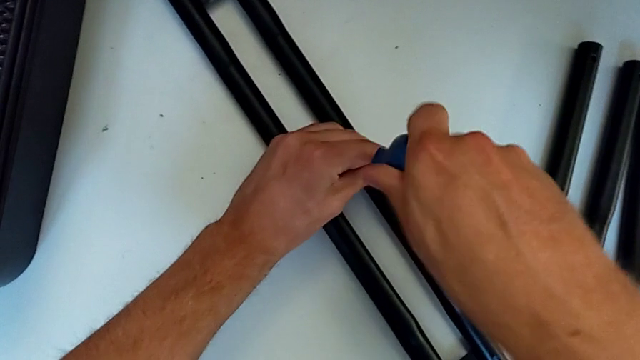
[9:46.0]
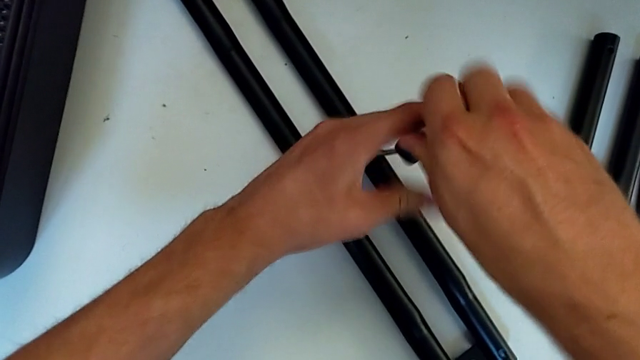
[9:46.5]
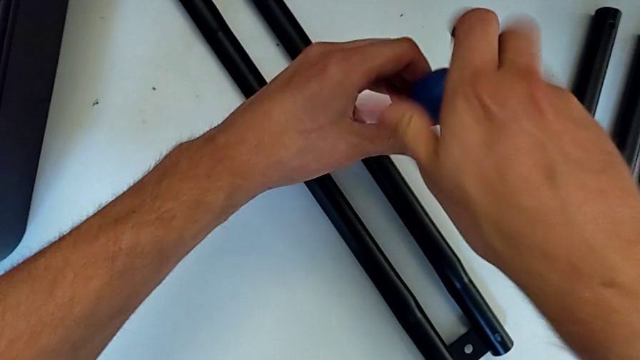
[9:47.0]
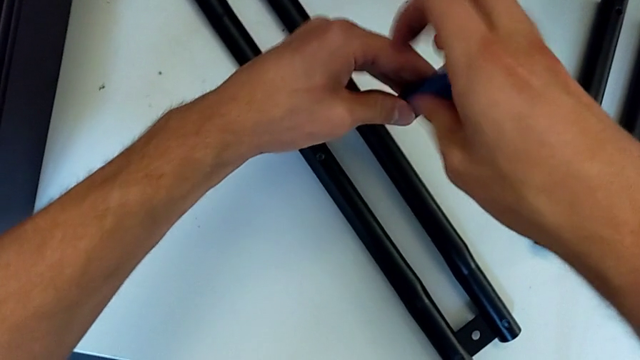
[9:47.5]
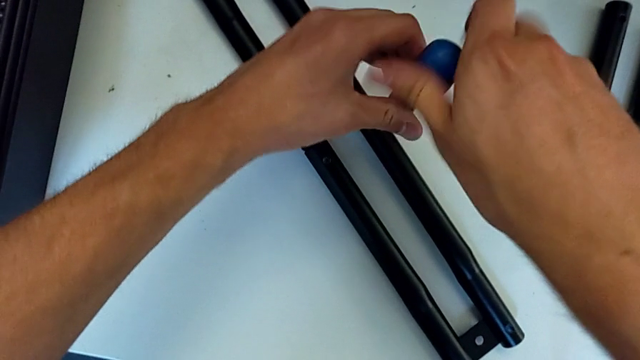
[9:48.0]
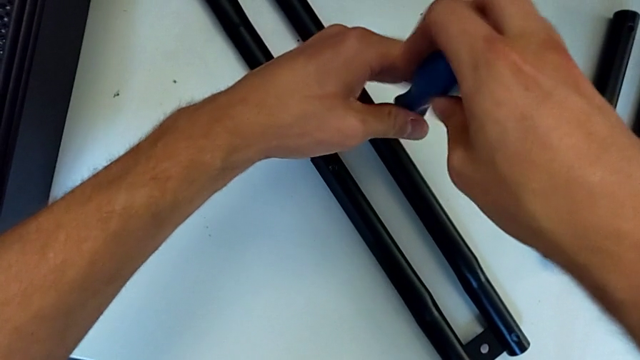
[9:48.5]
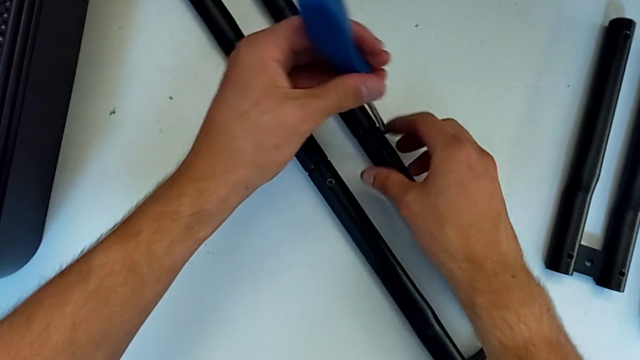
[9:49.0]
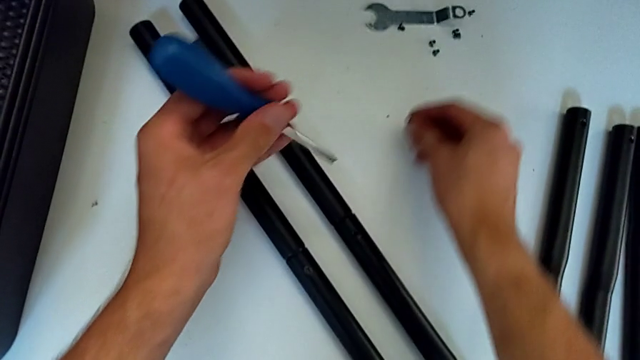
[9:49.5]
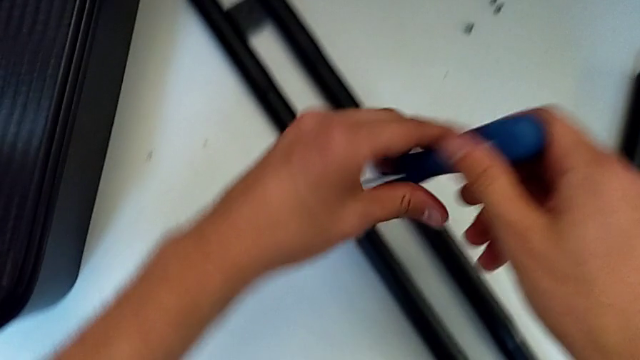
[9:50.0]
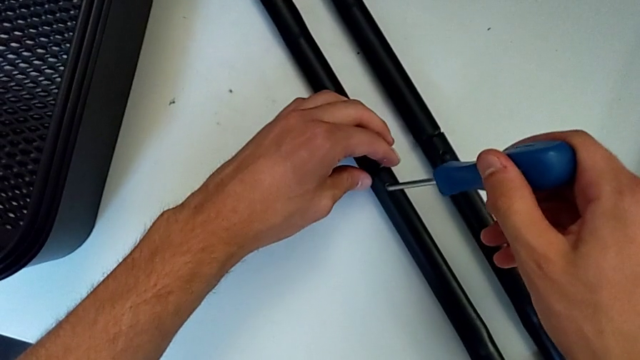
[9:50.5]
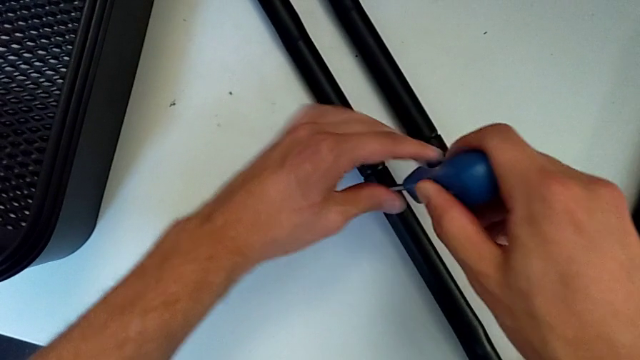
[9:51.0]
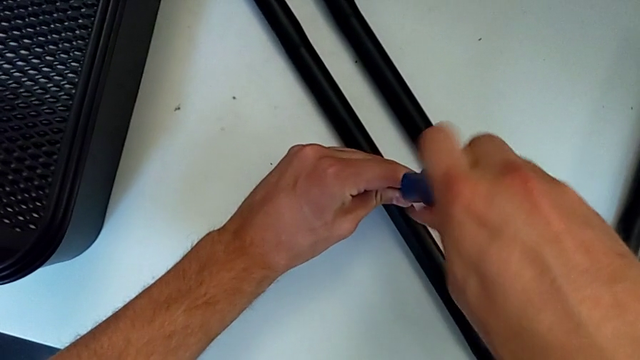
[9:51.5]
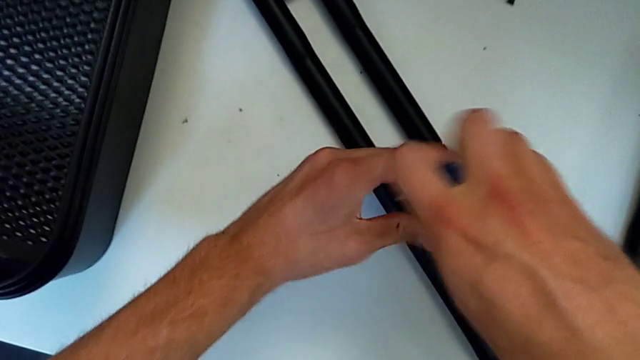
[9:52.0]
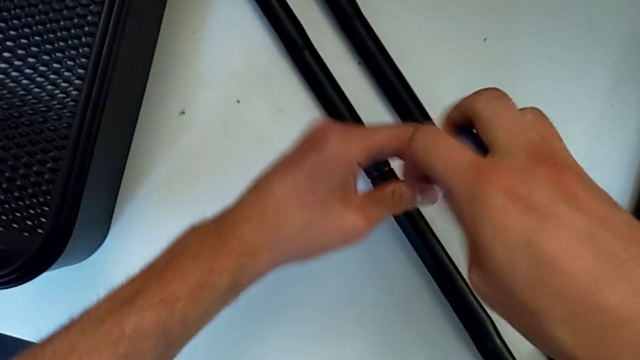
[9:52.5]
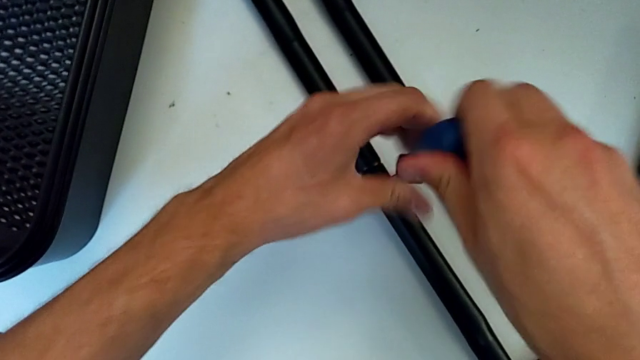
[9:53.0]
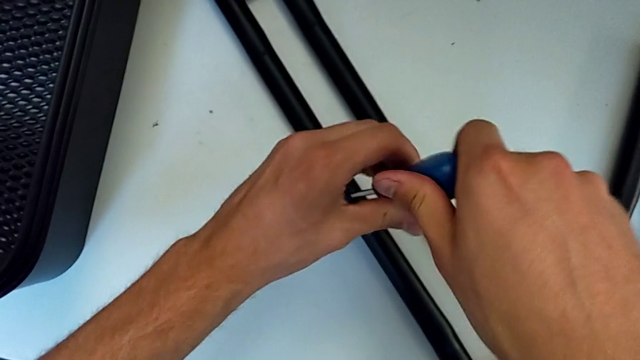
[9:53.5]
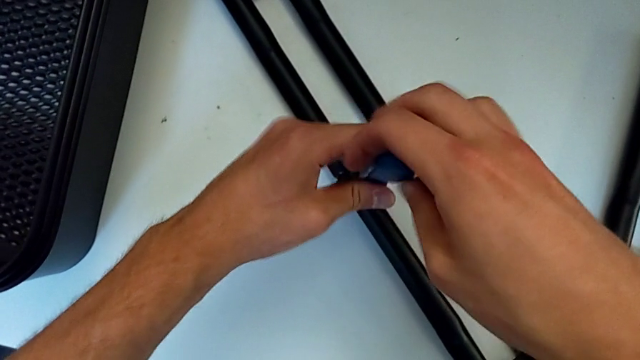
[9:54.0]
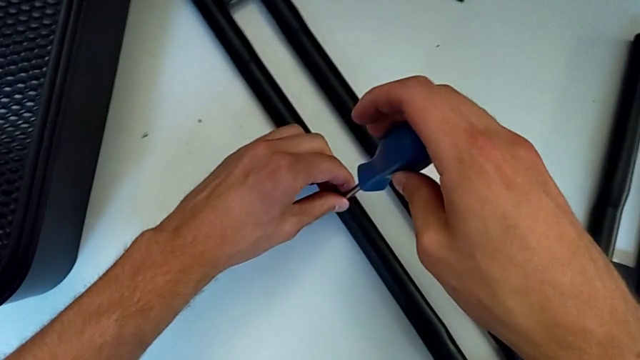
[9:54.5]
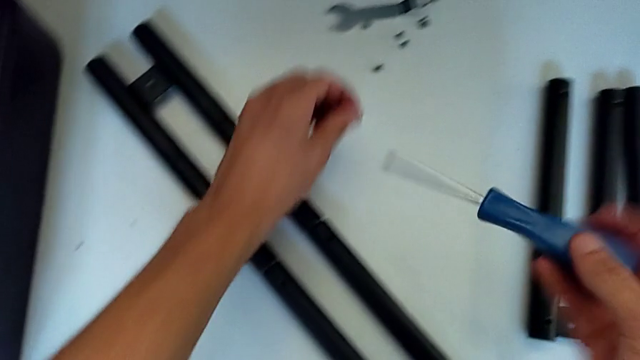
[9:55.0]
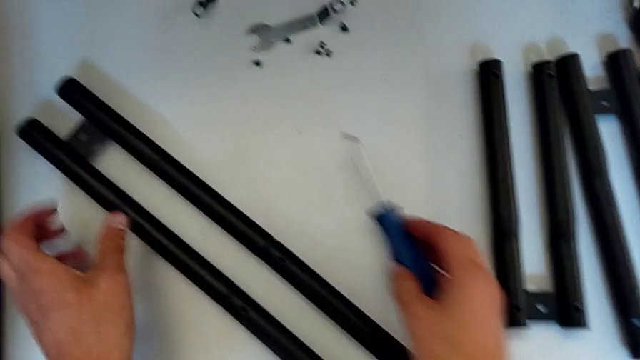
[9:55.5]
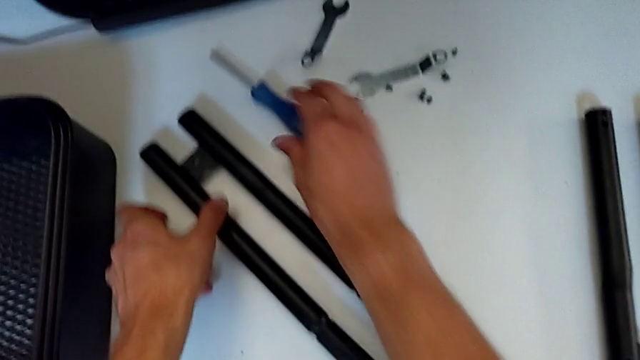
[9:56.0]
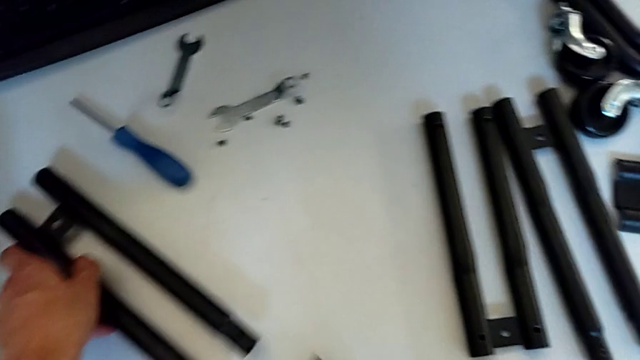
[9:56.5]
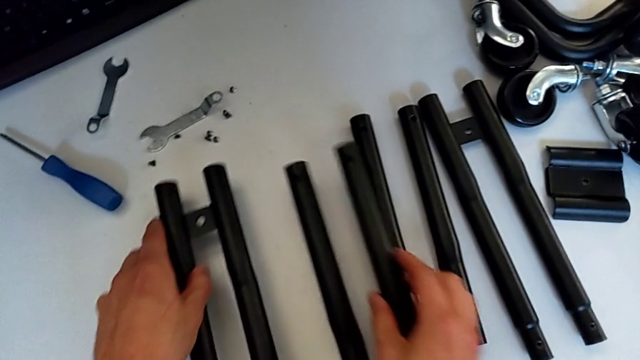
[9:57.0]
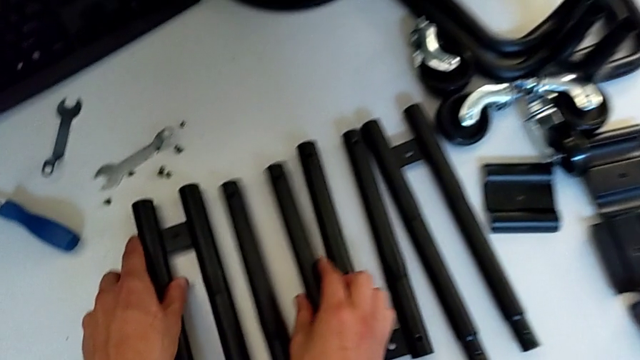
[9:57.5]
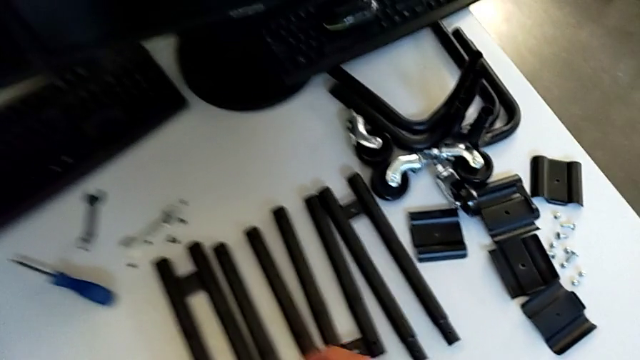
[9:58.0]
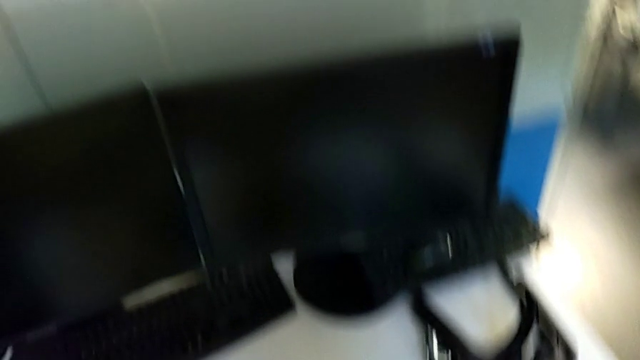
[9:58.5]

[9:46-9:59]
The camera wearer is disassembling the side bars. They unscrew the screw, withdraw the screwdriver, place the screw, insert the screwdriver, unscrew the screw, withdraw the screwdriver with the left hand, disassemble the screw with the left hand, place the screwdriver, disassemble the leg and place it.
